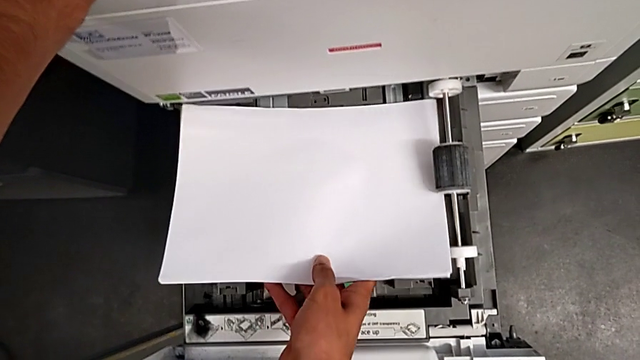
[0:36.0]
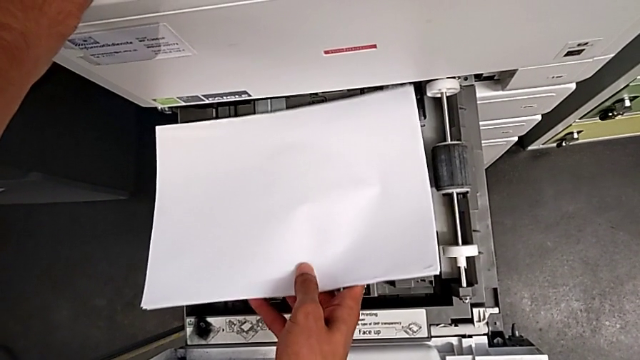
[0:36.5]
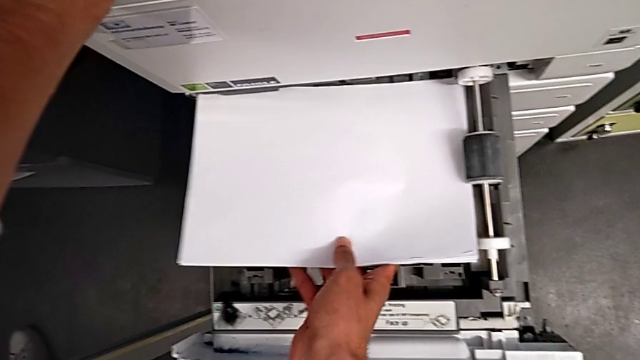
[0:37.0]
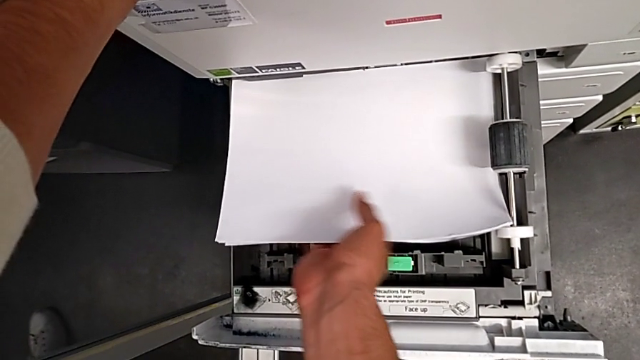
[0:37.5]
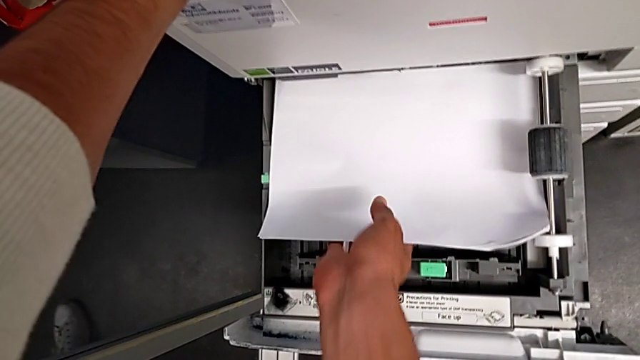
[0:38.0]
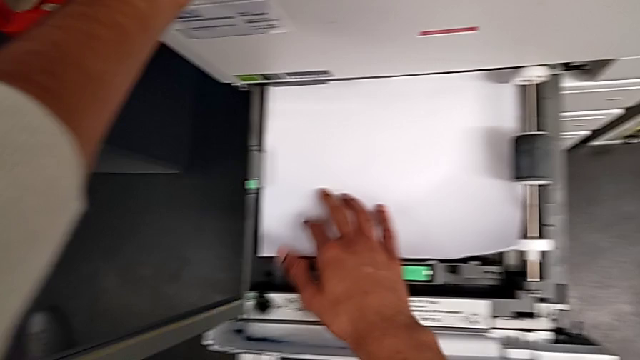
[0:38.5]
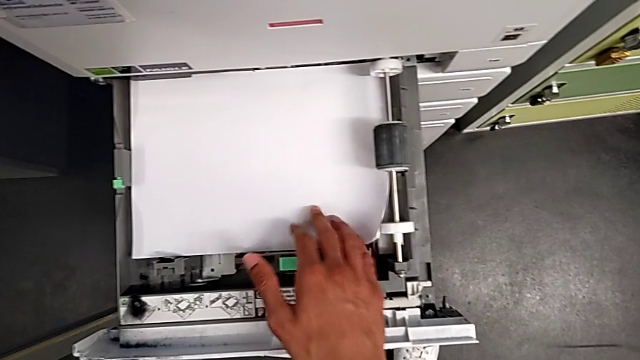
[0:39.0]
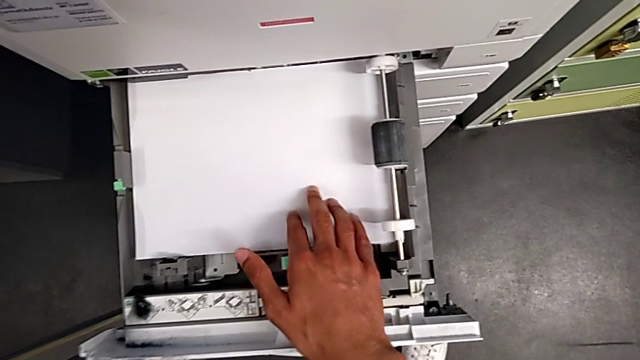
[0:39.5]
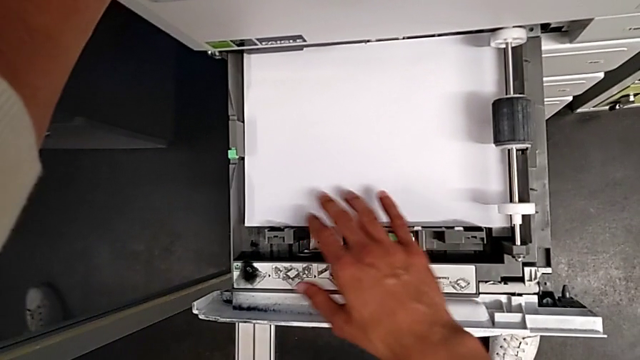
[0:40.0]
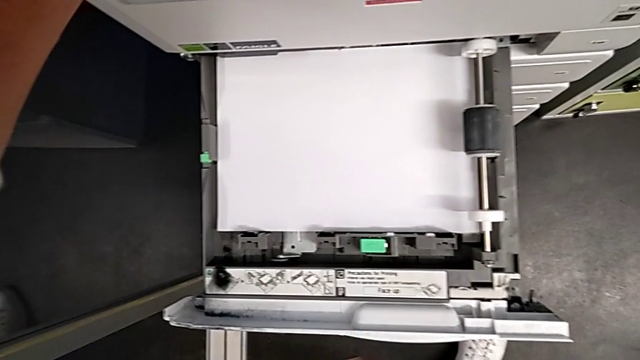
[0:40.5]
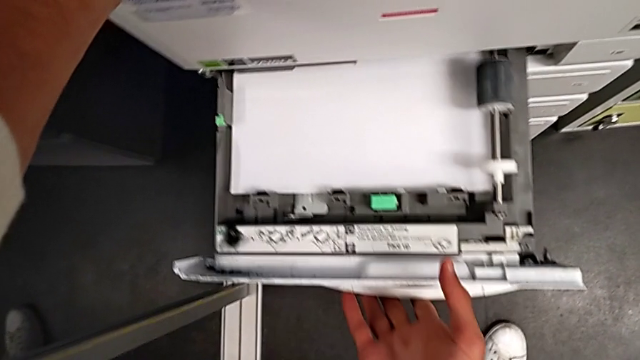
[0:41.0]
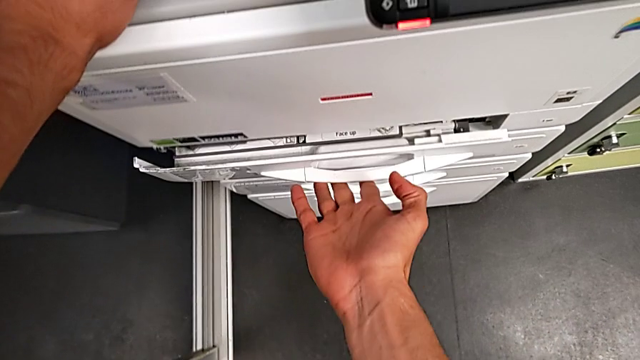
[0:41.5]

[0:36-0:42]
The camera wearer is loading a paper stack into the printer. They align the paper stack, push it and close the first paper tray.

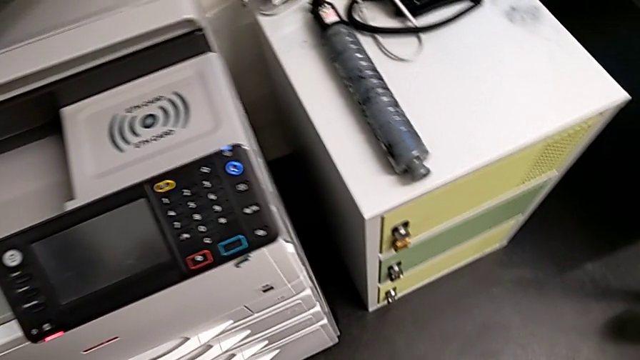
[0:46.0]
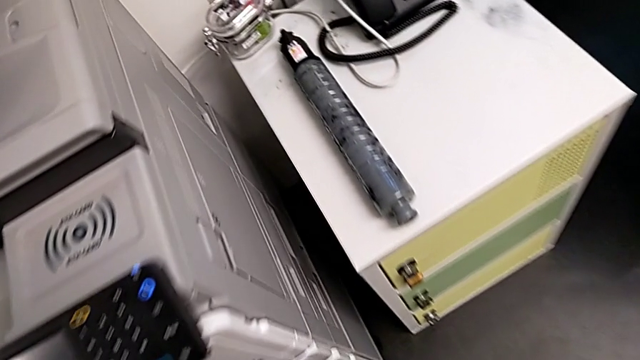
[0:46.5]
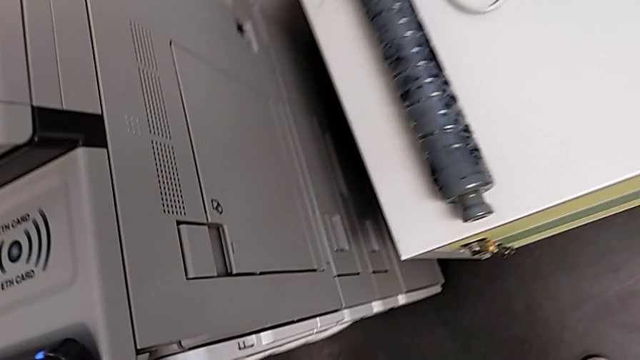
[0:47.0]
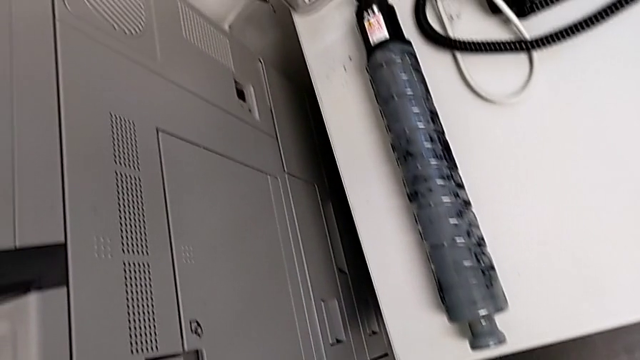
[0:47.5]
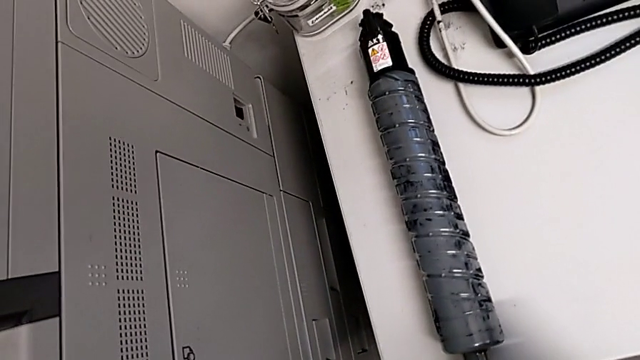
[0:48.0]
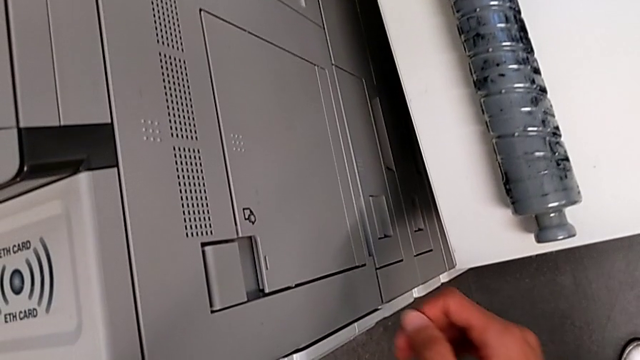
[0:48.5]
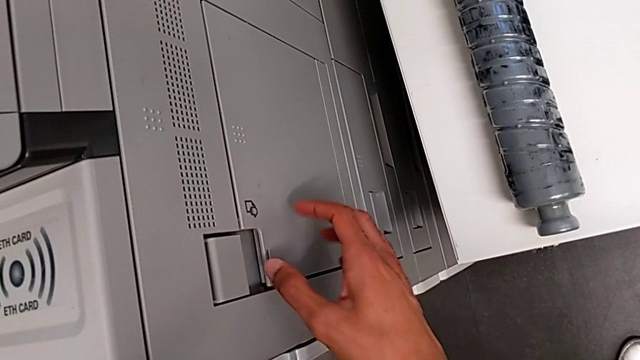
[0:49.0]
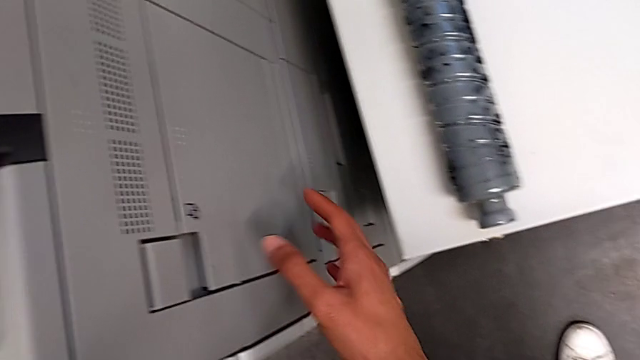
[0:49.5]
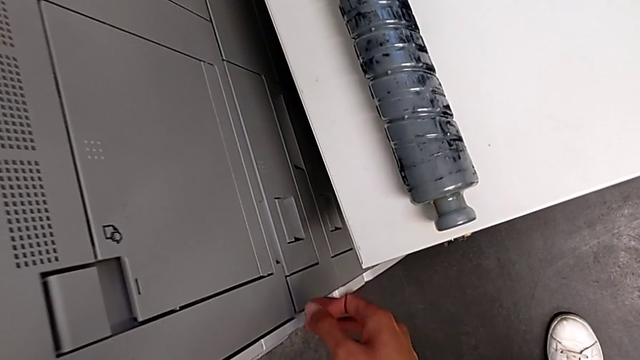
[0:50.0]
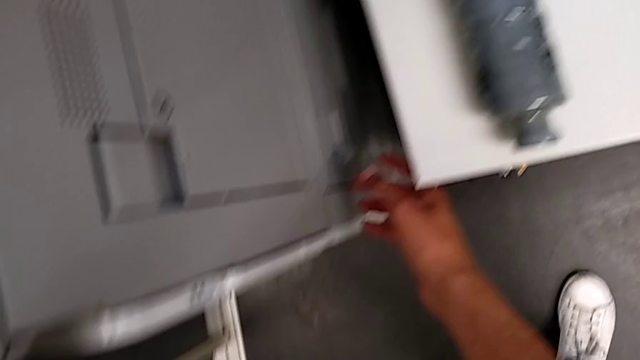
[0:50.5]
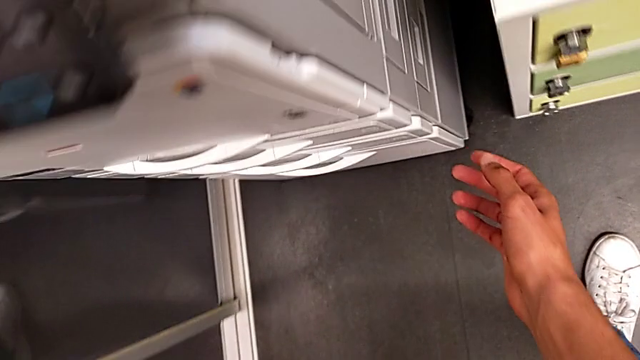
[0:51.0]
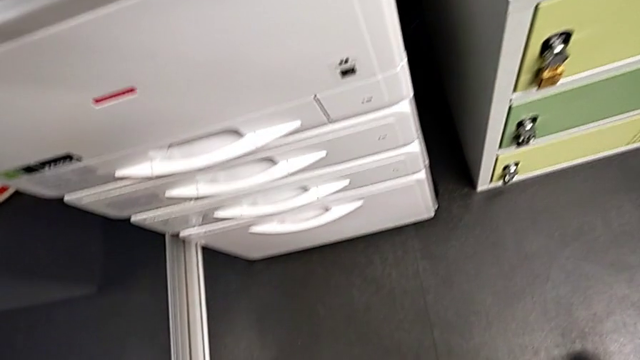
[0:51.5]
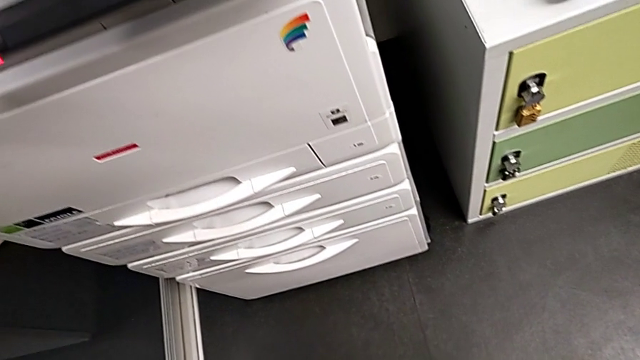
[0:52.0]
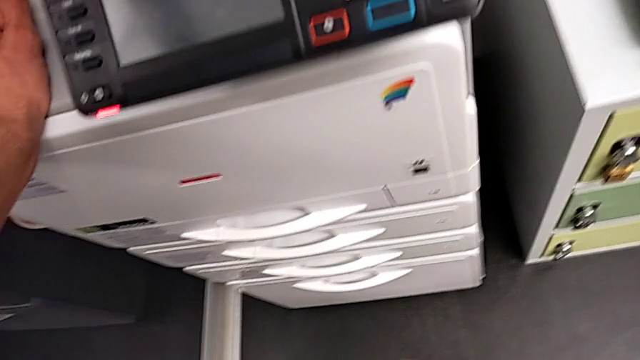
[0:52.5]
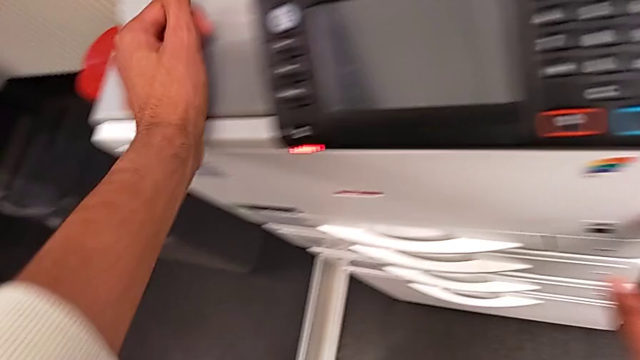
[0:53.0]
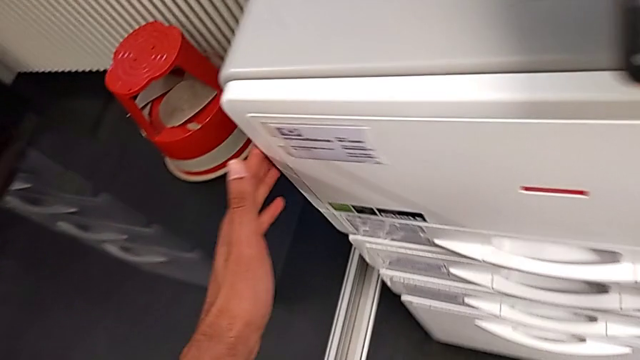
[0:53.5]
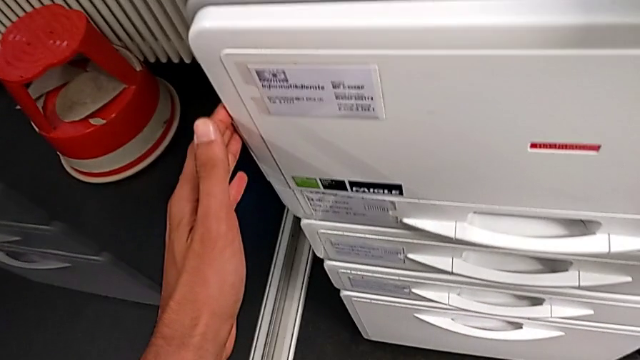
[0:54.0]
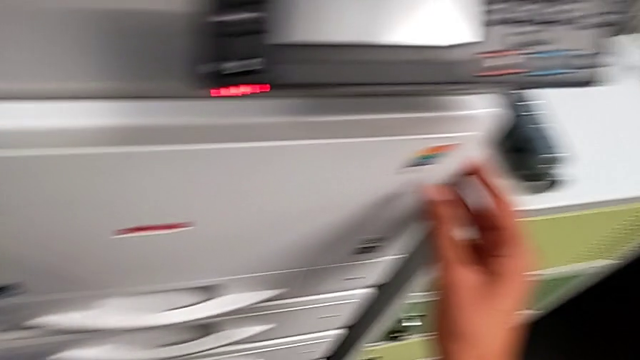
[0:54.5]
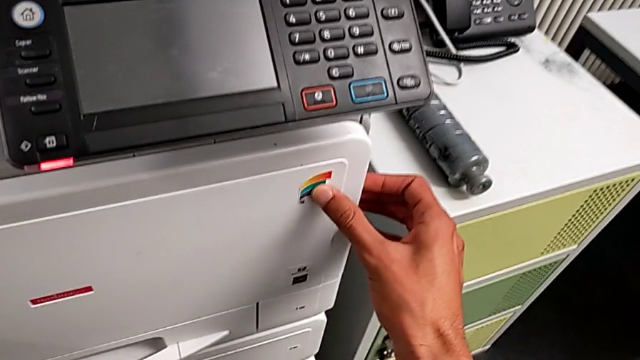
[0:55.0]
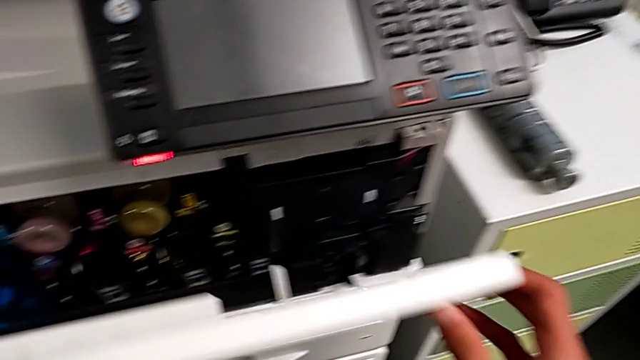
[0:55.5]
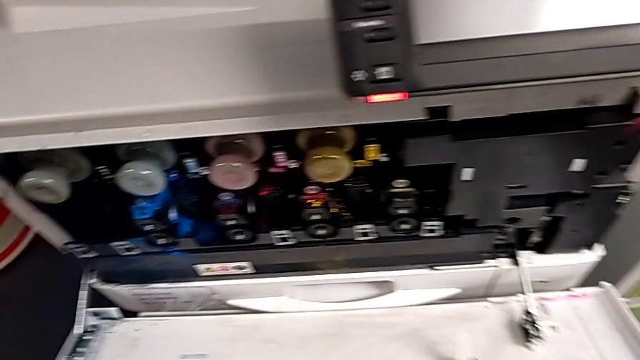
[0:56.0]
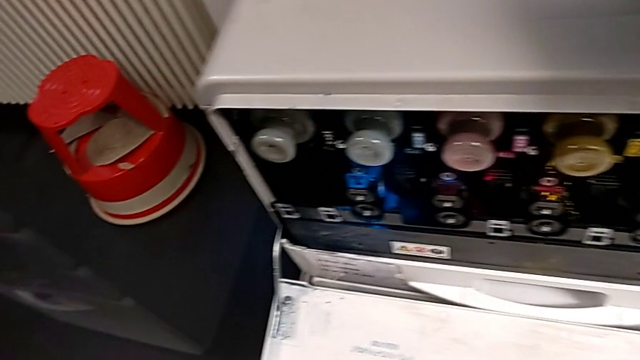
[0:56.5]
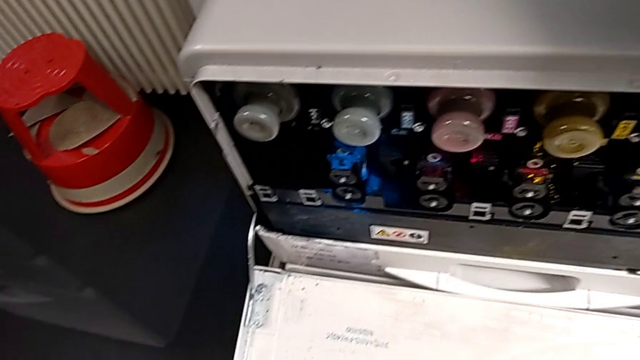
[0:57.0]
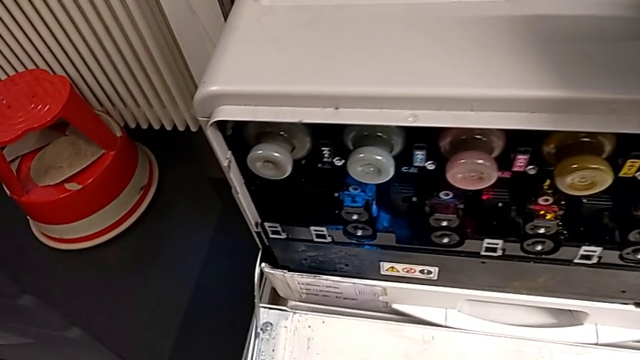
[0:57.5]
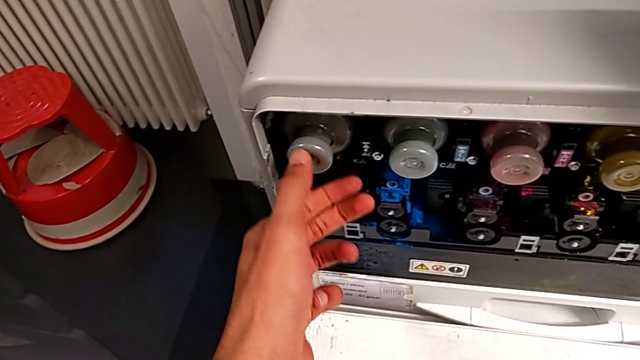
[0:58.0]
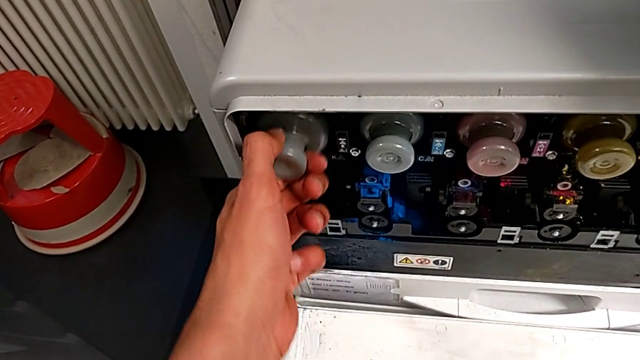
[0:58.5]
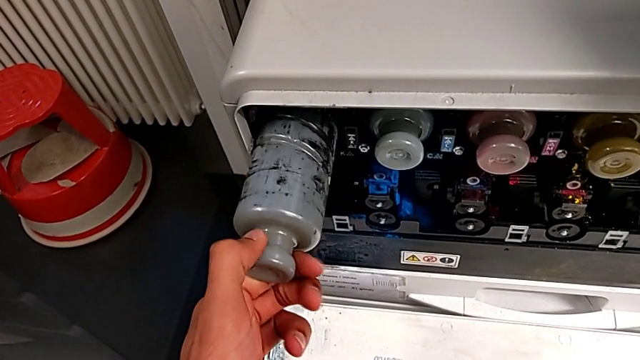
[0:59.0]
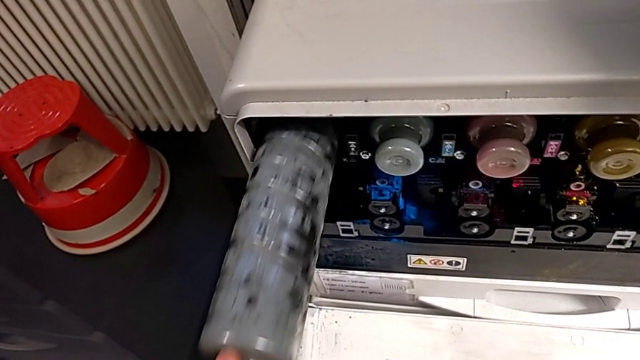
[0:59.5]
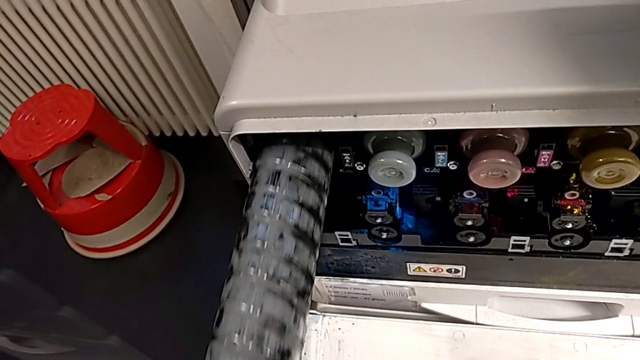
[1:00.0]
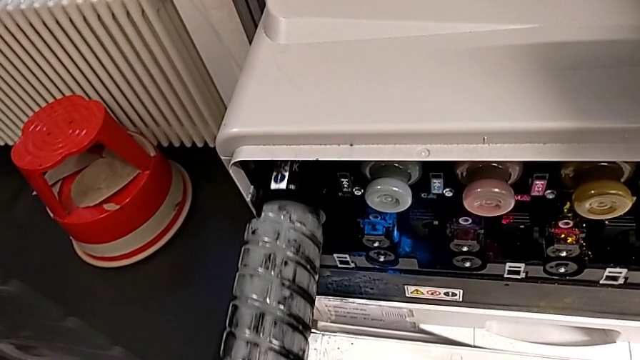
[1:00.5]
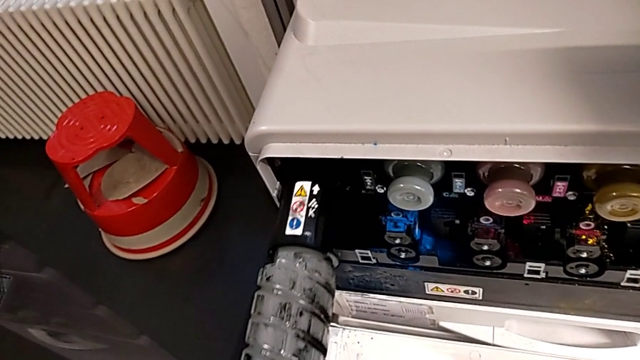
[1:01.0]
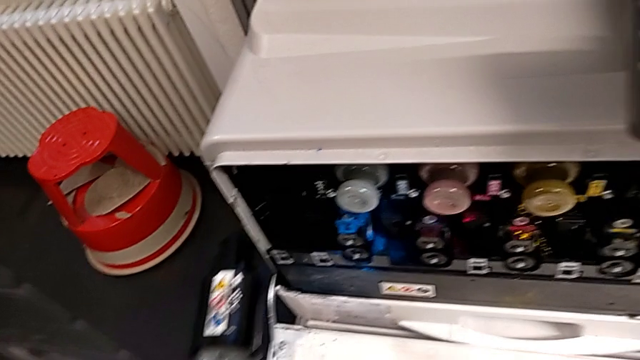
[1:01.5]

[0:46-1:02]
The camera wearer is exchanging the black ink cartridge. They wrongly approach the printer, unable to find the first paper tray, inspect it, approach the cartridge gate, grab it, open it, approach the old ink cartridge, grab it and pull it.
